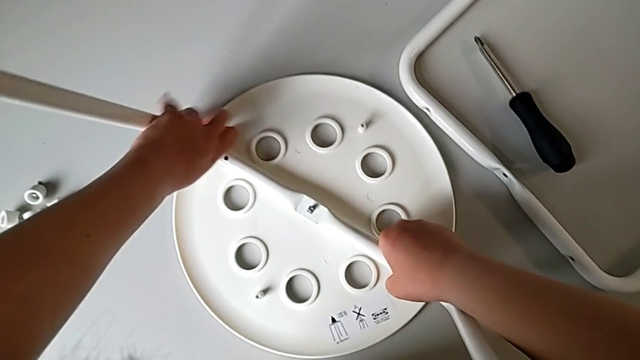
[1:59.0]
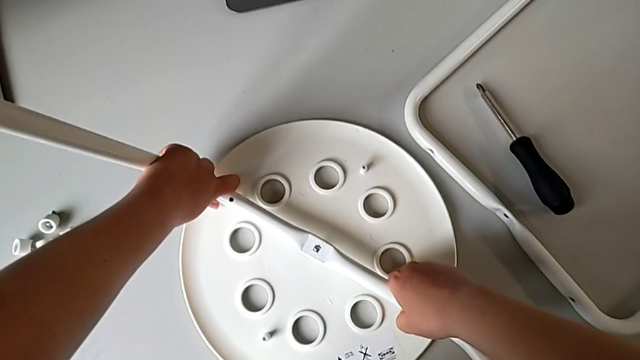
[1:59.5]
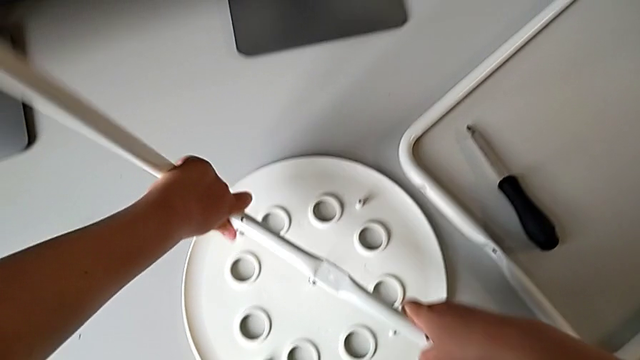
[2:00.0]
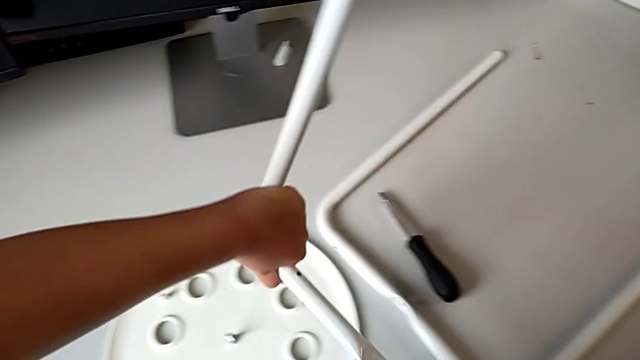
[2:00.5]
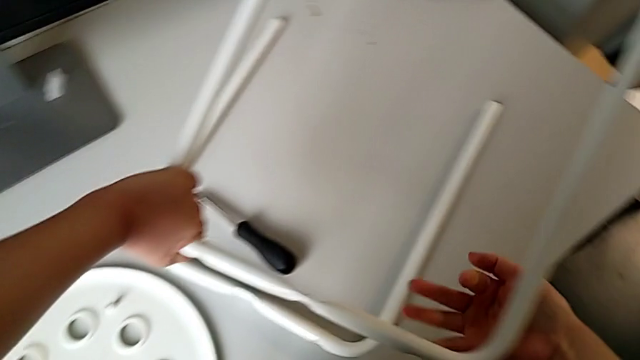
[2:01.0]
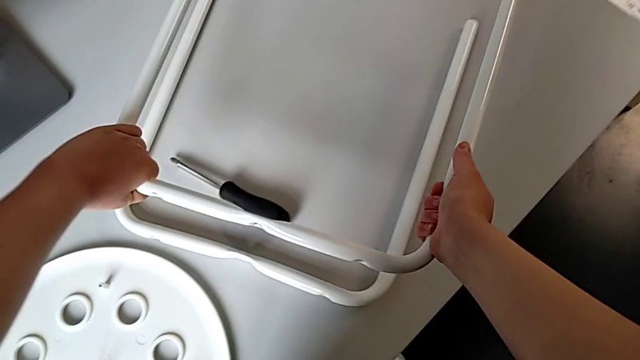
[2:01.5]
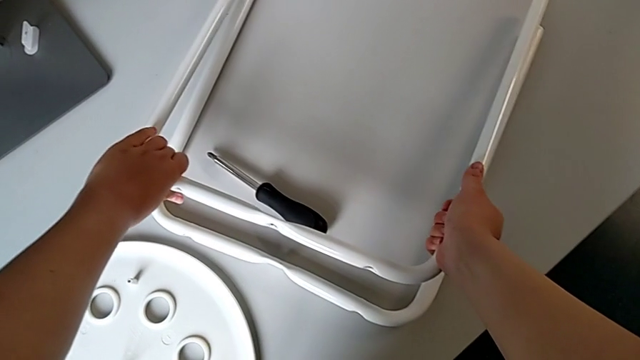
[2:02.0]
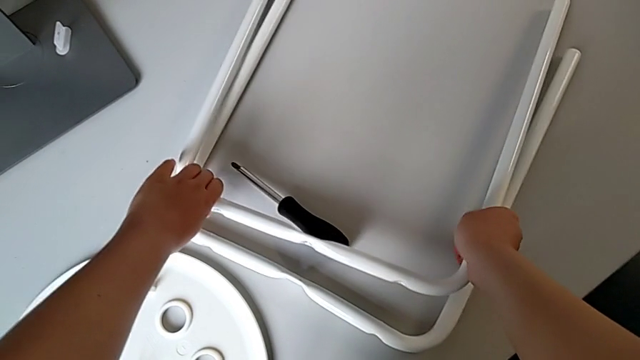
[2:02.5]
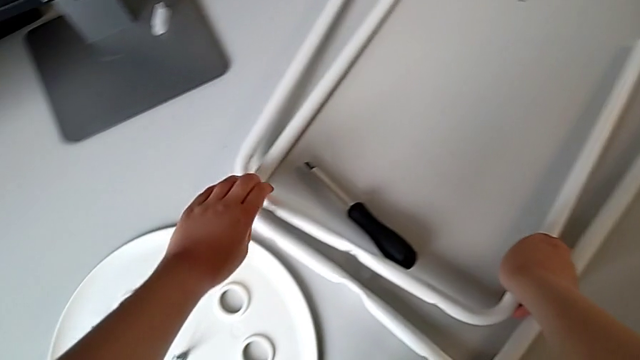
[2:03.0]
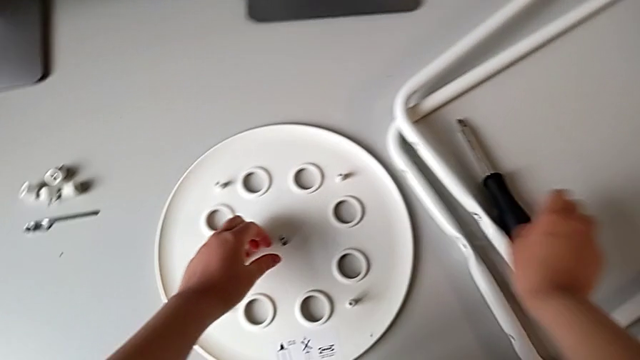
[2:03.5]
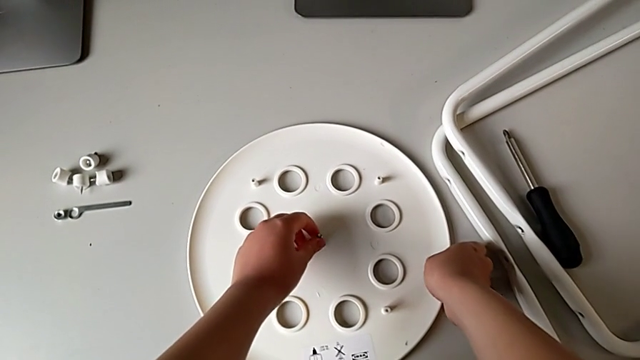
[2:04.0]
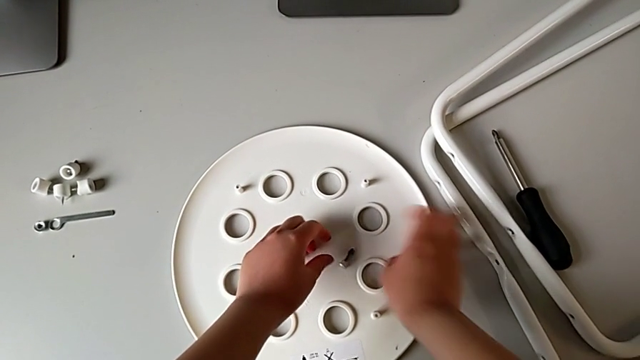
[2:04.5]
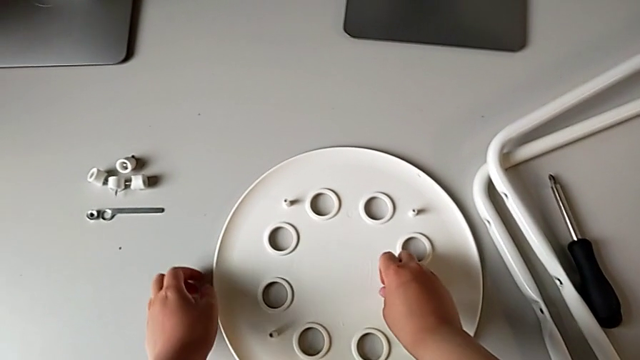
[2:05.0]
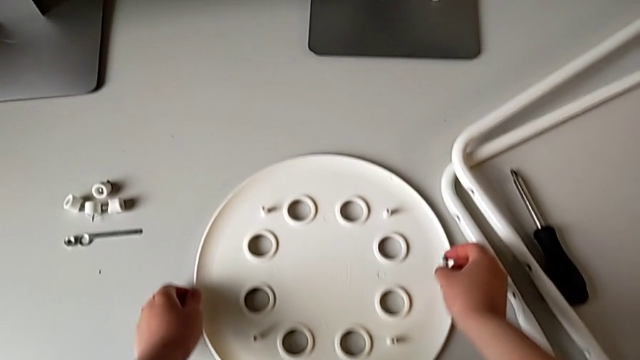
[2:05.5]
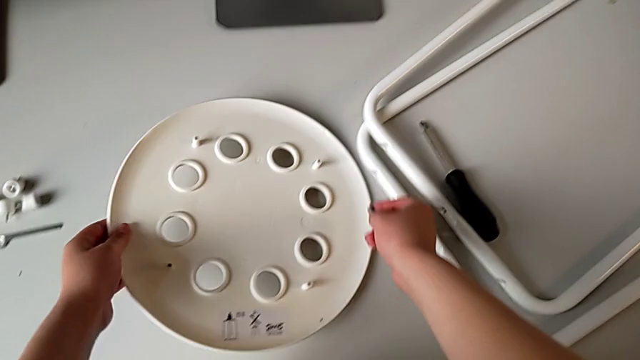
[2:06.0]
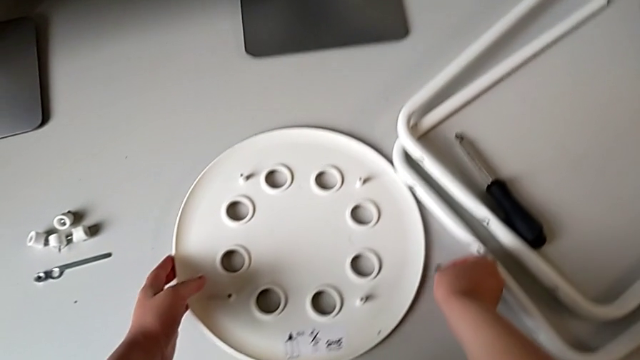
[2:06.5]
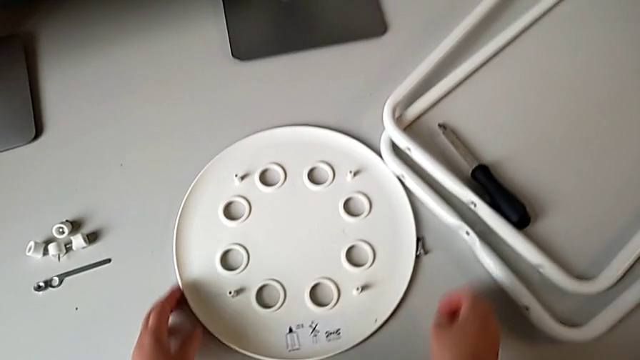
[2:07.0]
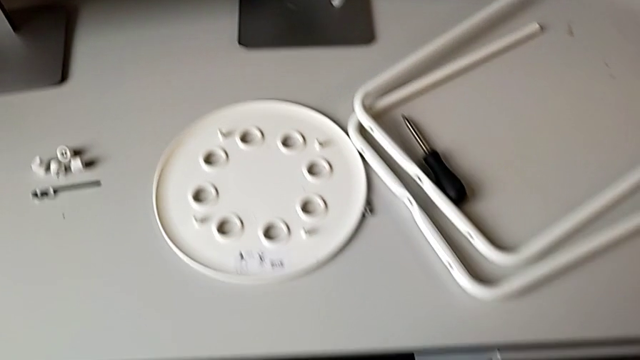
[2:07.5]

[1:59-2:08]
The camera wearer is detaching the legs from the seat of the chair. They lift the second leg and place it with the right hand. They approach the middle bolt with the left hand, approach the rounded seat with the left hand, grab it with the right hand, grab the middle bolt with the left hand, approach the rounded seat with the left hand, grab it with the right hand, lift it with the left hand, place the middle bolt with the right hand and place the rounded seat with the left hand.
